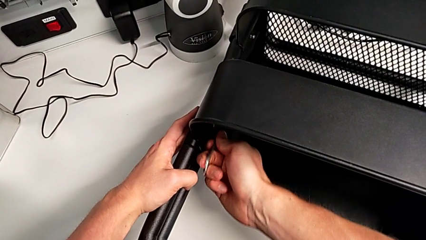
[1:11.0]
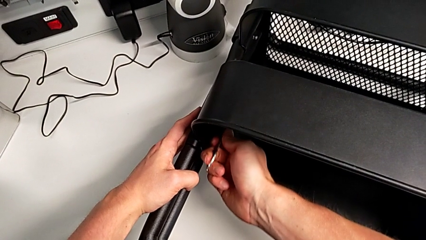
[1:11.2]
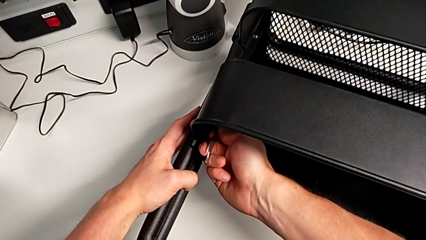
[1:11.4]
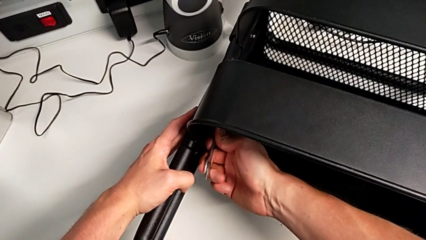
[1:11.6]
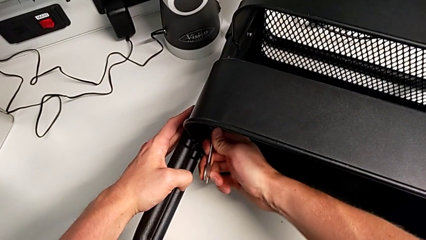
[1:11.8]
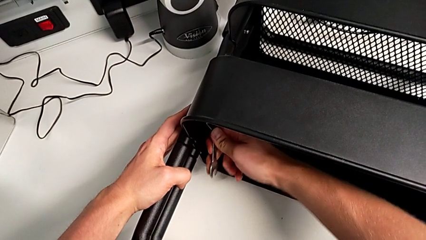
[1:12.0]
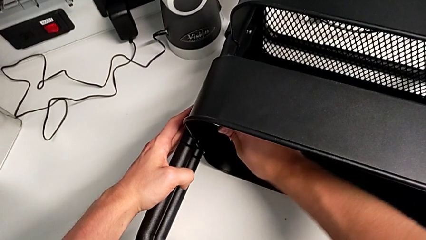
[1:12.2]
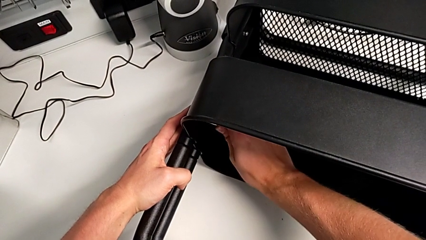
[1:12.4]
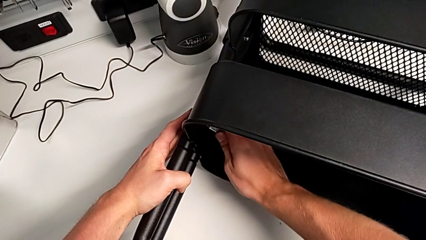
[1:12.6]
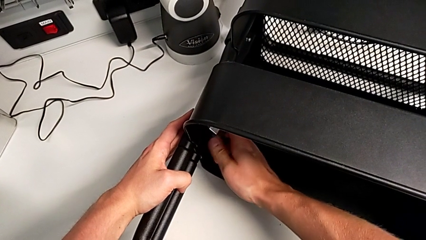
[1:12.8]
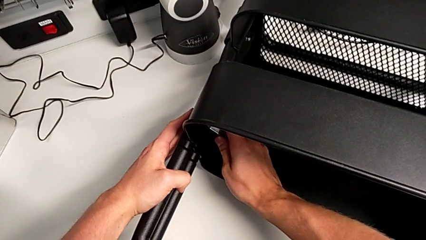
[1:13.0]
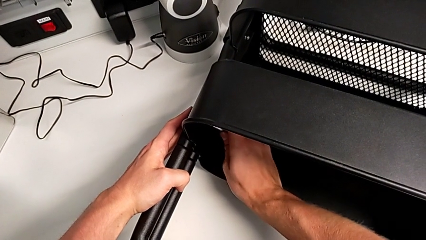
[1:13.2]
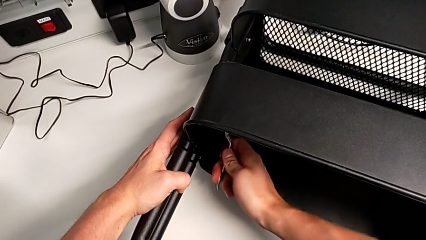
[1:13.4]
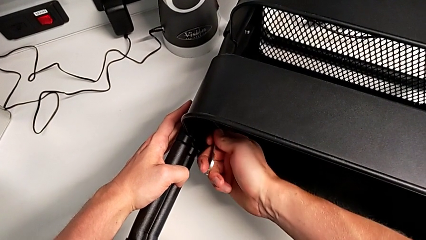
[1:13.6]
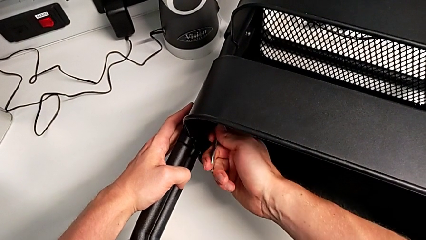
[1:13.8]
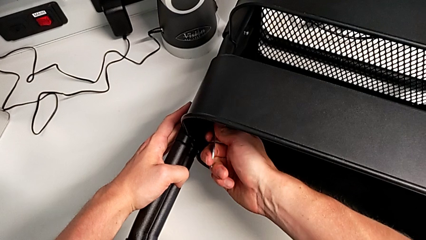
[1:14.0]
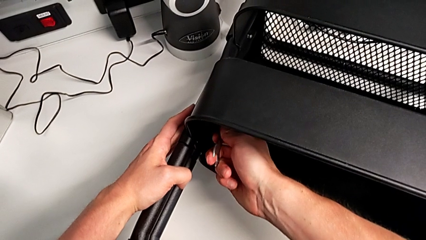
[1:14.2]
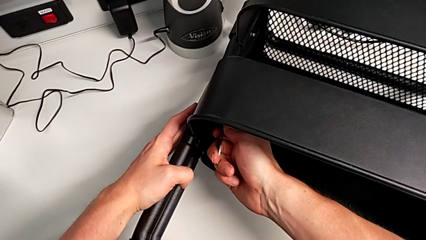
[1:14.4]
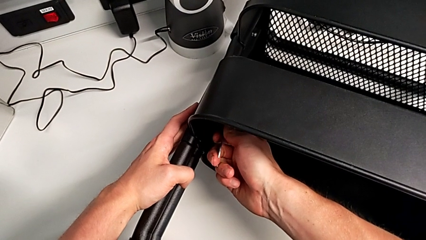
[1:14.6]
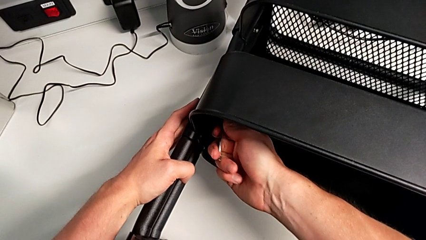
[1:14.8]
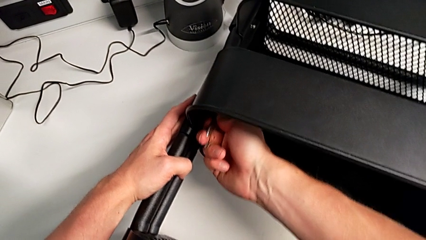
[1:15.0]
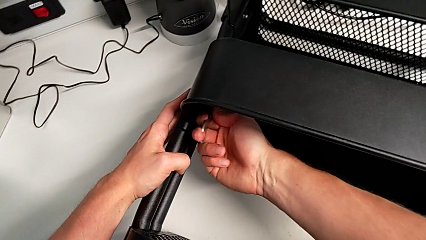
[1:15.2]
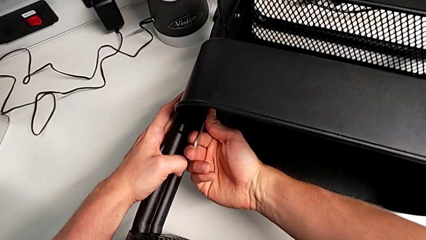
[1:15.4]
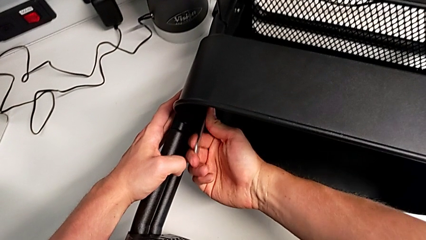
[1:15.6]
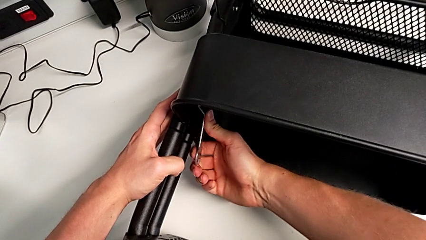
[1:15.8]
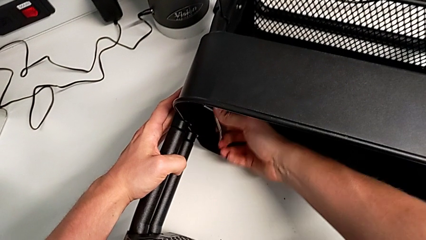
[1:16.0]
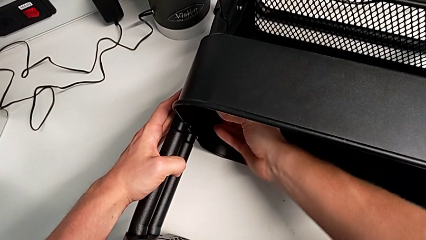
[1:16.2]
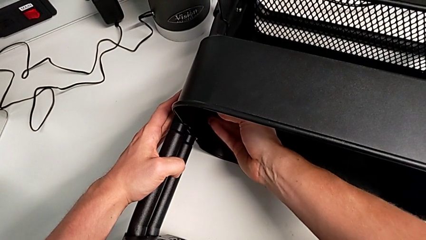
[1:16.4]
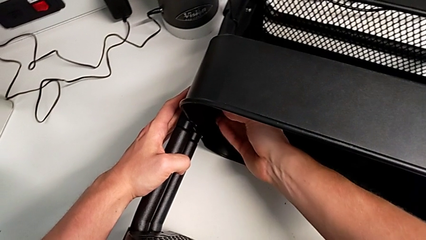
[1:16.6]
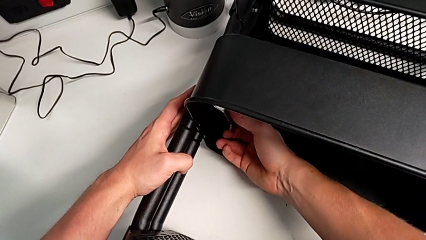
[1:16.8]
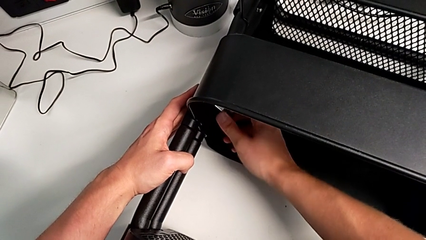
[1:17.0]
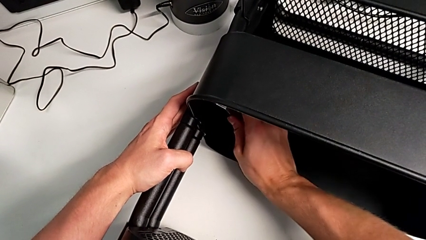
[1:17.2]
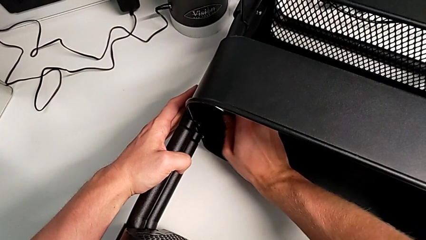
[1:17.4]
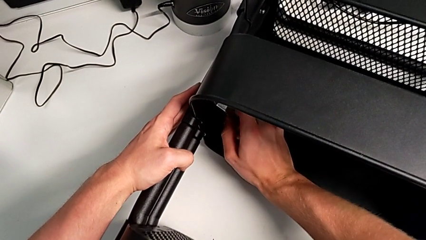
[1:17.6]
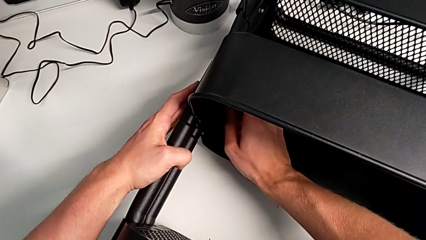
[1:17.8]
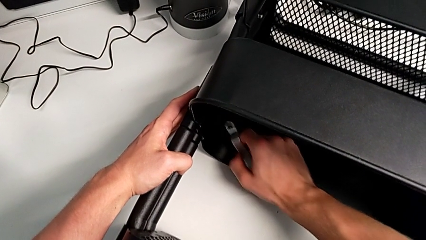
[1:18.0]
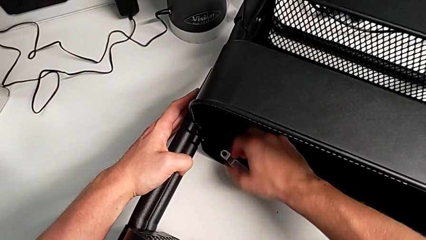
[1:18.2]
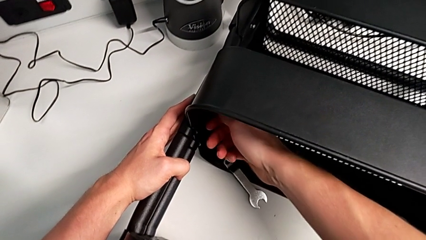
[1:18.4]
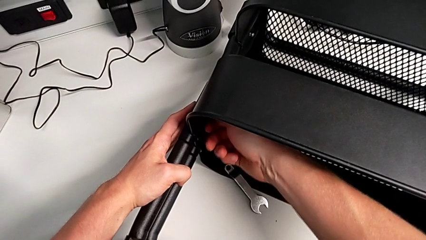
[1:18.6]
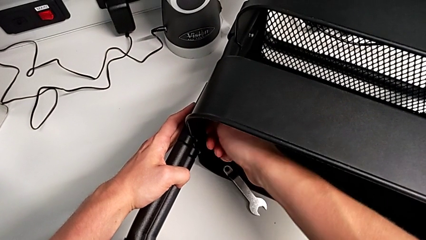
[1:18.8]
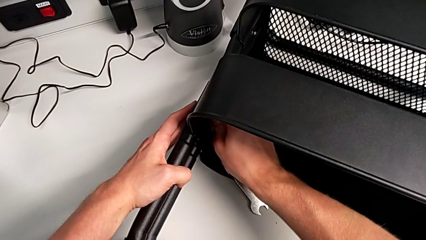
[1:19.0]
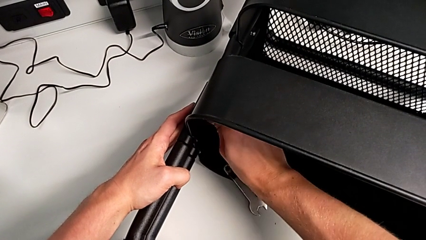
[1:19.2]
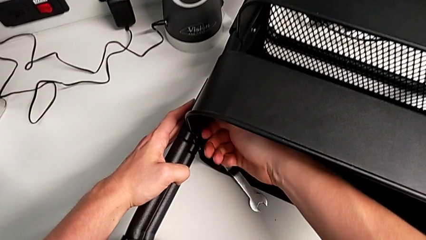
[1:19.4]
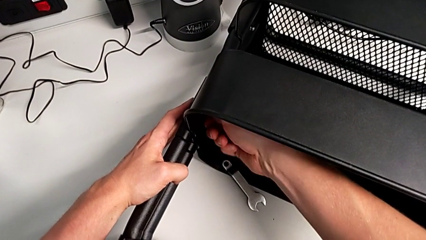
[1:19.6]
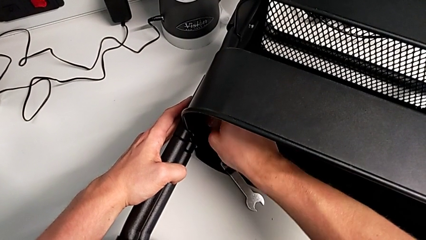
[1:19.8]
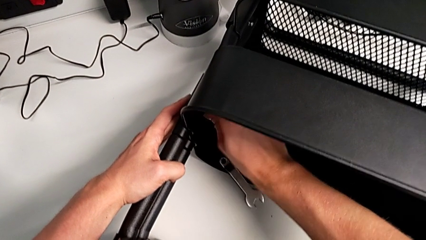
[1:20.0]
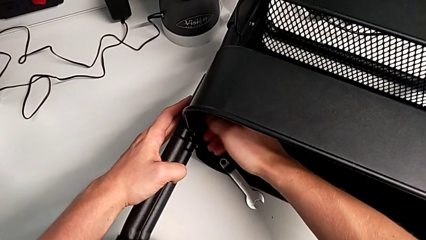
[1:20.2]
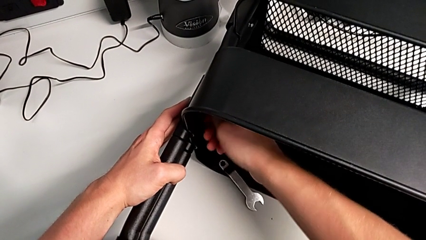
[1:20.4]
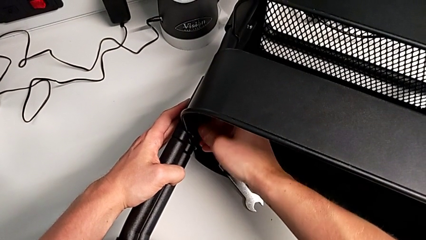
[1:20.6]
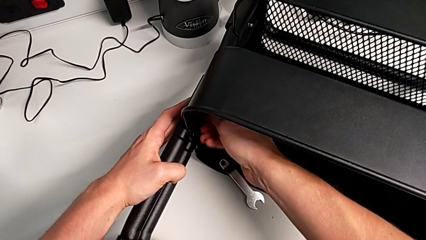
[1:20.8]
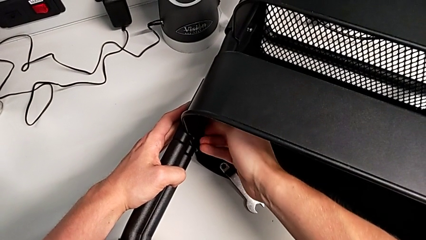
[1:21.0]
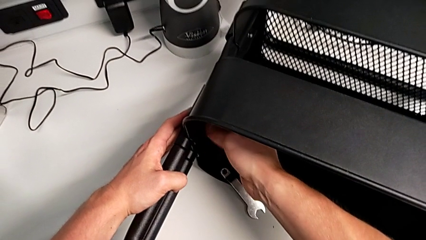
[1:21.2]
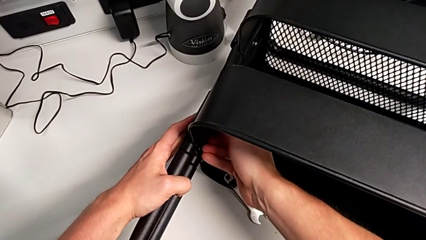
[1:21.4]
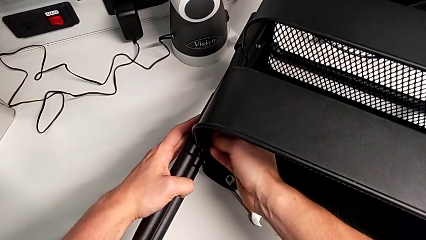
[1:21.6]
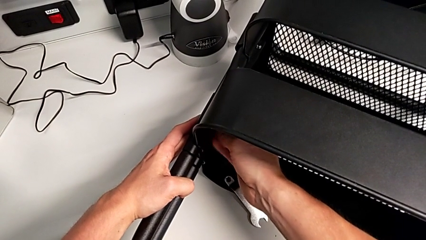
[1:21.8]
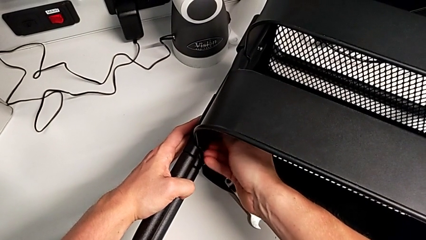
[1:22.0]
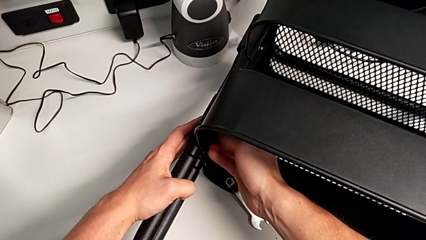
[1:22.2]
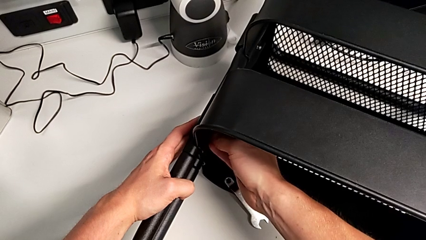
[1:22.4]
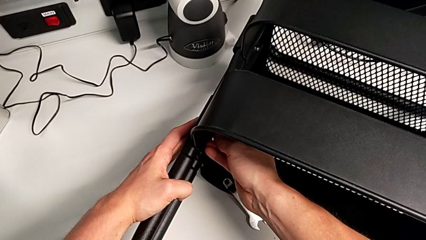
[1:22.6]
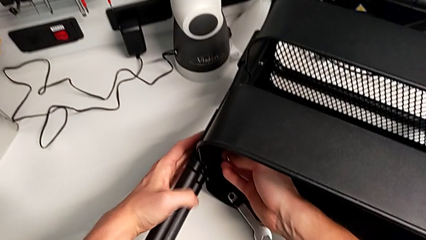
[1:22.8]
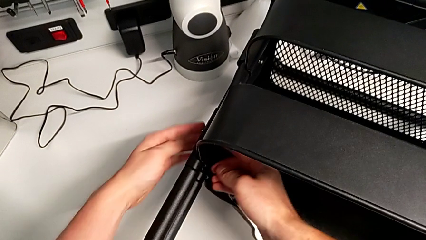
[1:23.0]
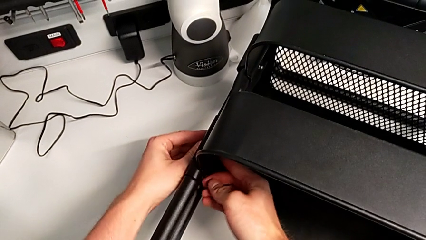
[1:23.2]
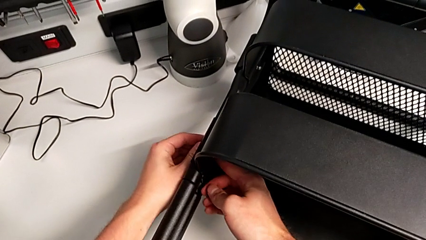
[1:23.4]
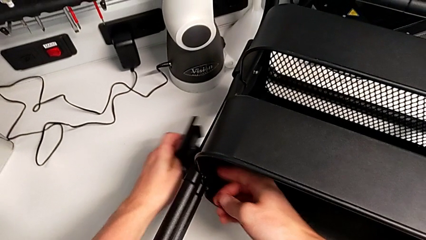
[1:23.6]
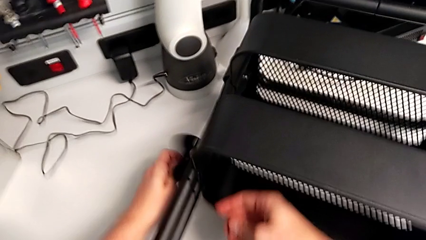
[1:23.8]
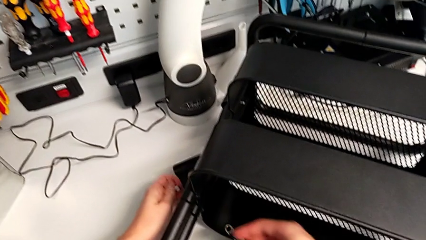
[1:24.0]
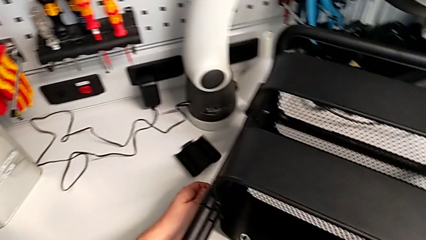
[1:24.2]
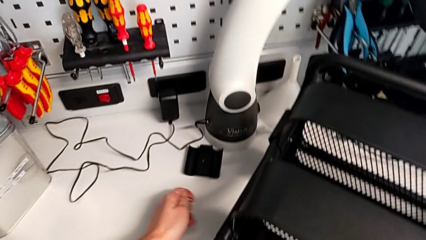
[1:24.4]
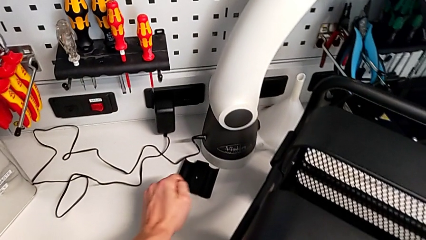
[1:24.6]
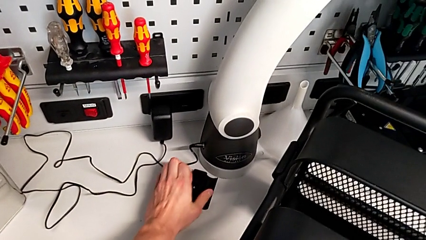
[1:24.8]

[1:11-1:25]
The camera wearer is unscrewing the first screw from the middle tray. They keep unscrewing the hexagon cap nut.

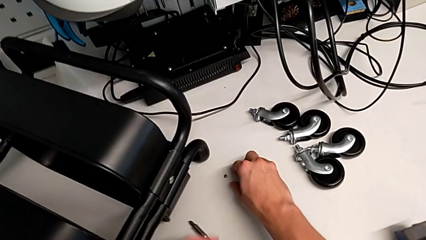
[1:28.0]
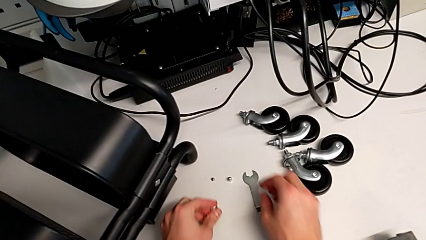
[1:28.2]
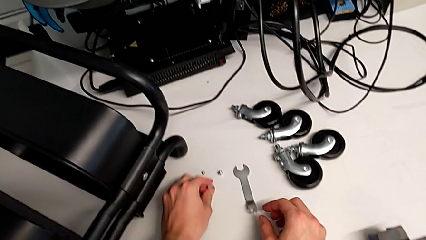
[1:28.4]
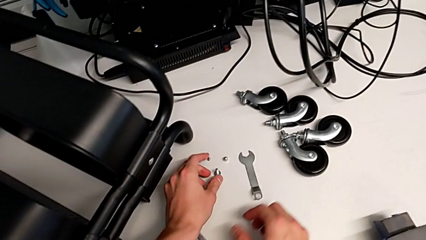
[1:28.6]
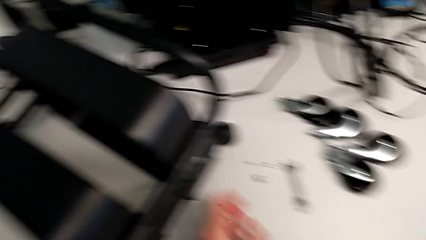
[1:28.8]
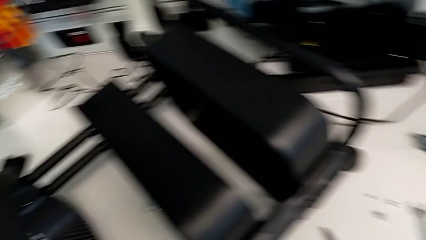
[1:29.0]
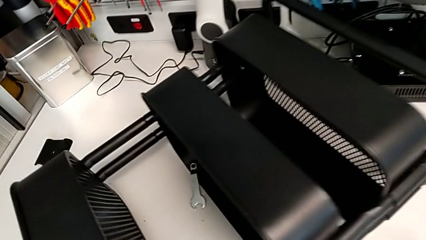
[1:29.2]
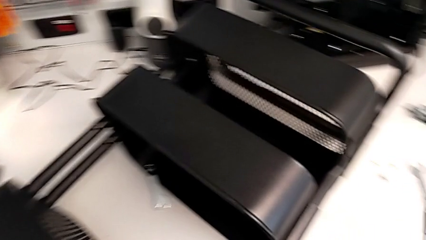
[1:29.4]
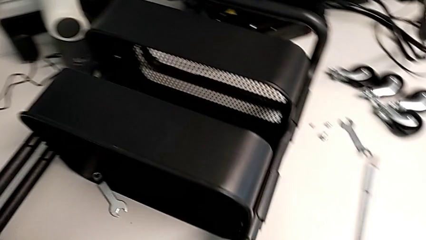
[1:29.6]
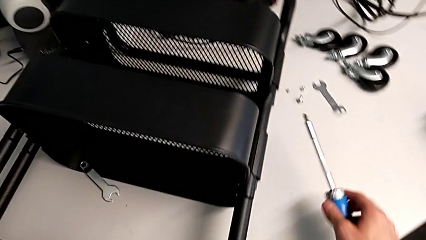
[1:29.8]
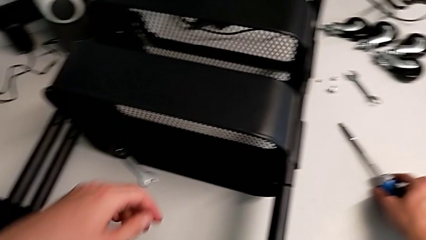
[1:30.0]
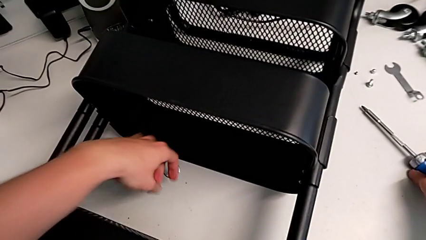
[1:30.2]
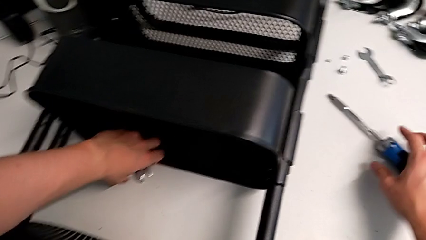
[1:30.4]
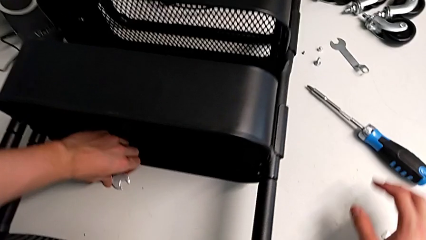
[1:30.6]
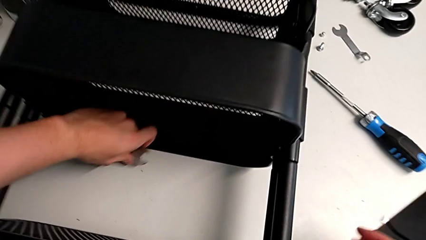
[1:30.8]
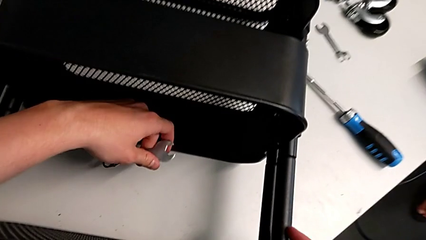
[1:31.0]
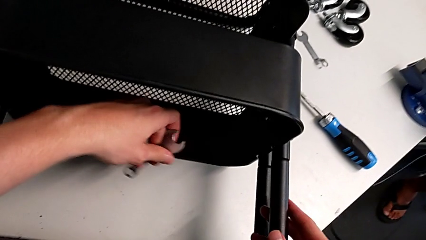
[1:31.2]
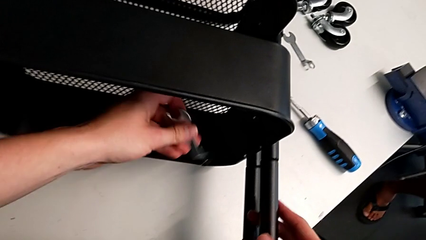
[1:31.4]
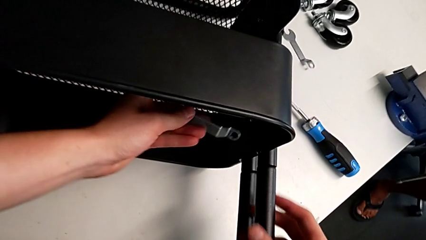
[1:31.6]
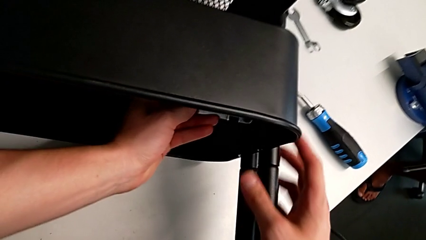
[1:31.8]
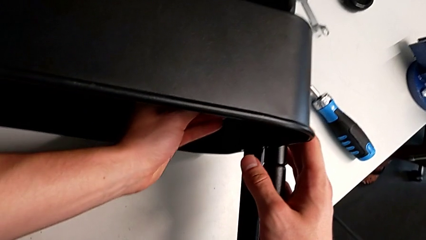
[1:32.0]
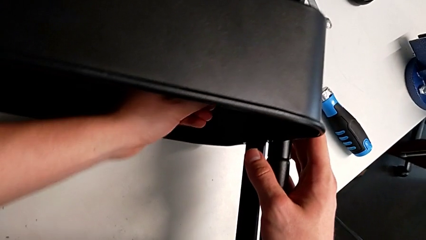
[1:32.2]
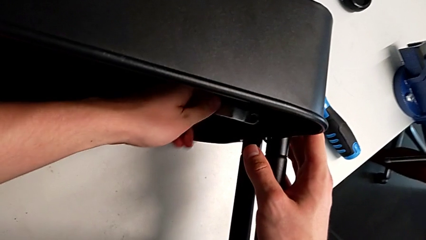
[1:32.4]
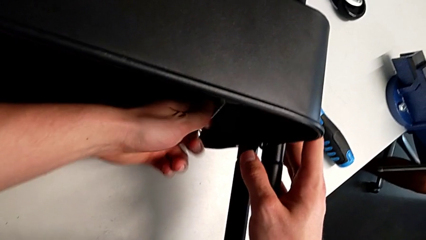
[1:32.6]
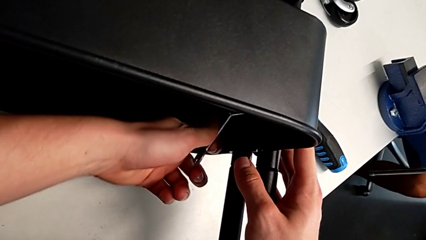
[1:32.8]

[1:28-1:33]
The camera wearer is attempting to unscrew the second screw from the middle tray.
